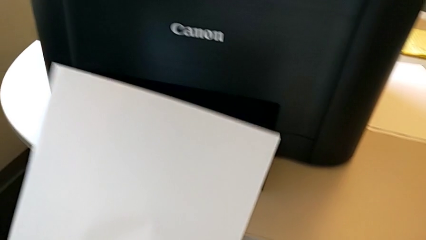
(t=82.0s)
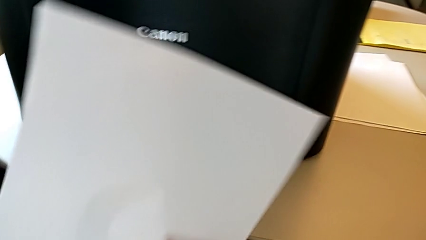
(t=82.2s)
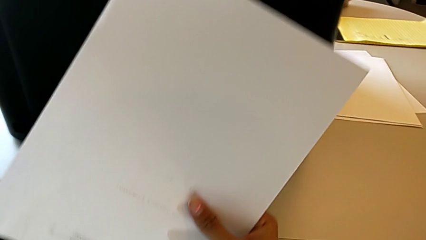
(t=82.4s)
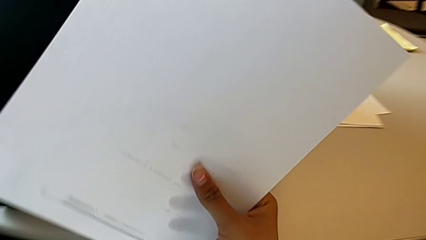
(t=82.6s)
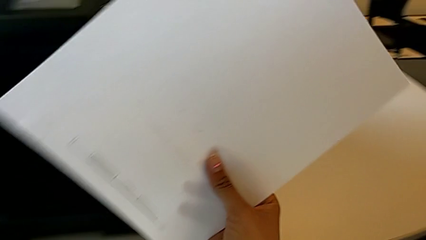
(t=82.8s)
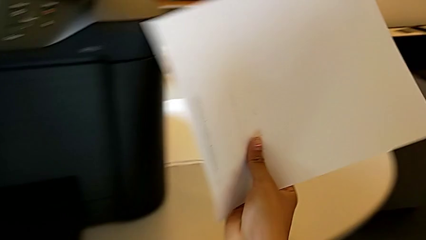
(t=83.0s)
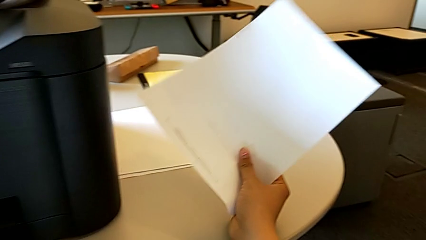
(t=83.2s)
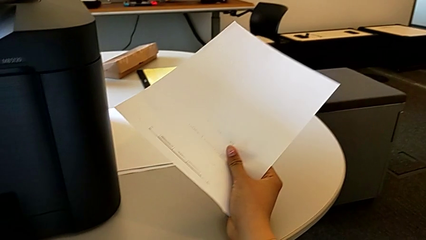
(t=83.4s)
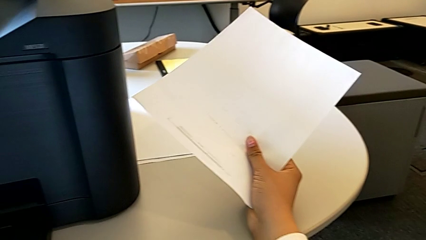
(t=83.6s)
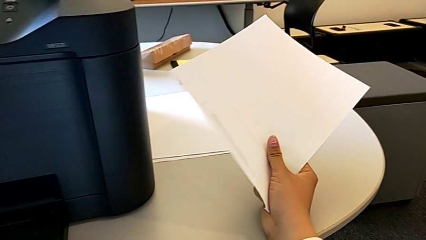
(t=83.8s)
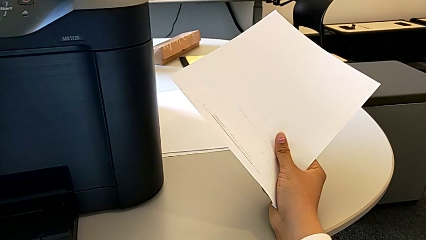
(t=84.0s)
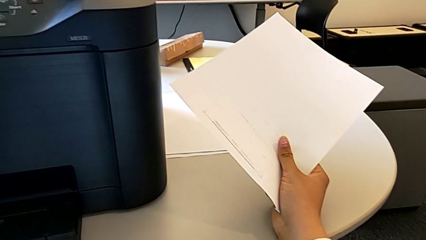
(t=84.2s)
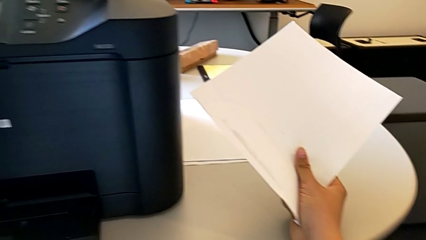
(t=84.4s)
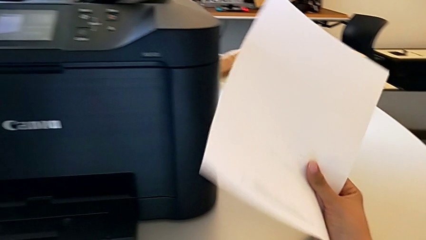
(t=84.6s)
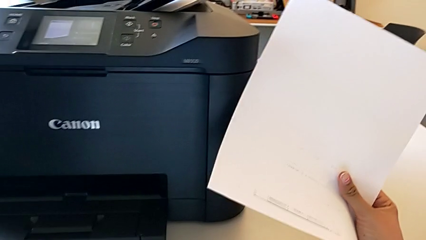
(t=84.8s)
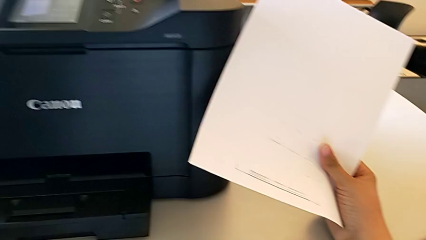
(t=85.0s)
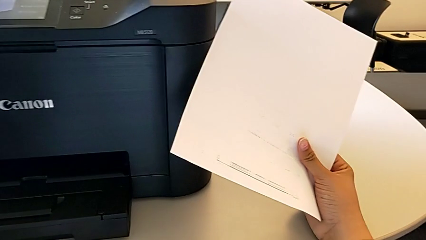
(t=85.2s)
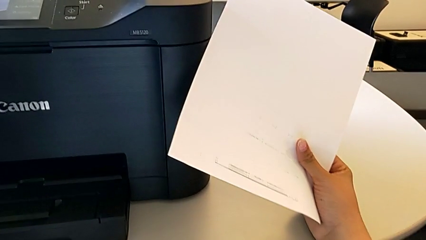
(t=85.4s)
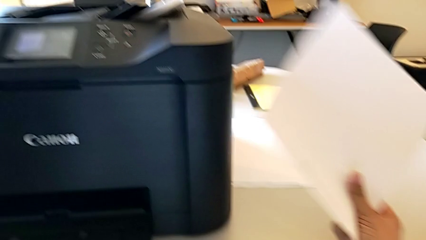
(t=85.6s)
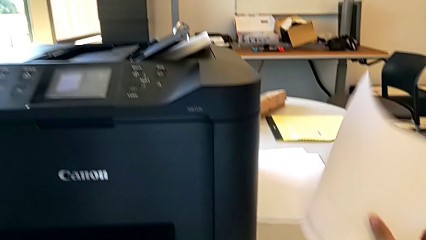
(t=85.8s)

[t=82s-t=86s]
The camera wearer is creating a black and white copy. They lift the paper stack and place it.

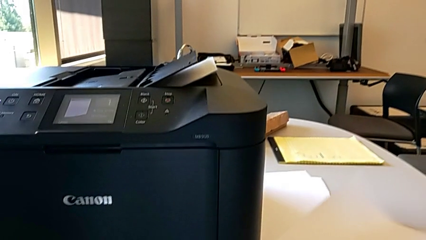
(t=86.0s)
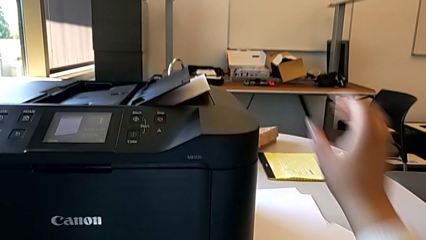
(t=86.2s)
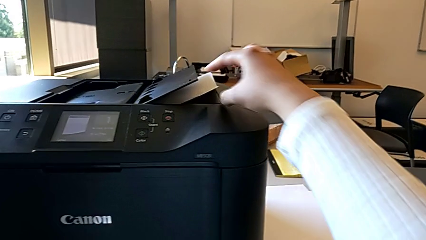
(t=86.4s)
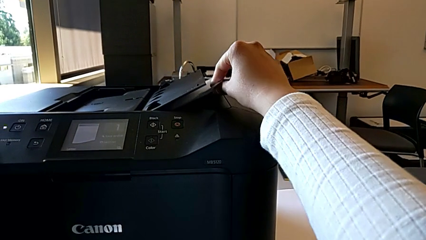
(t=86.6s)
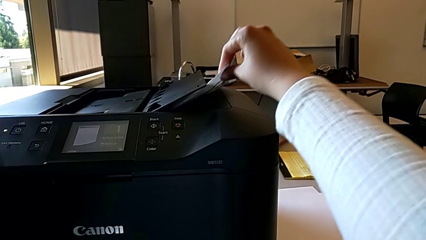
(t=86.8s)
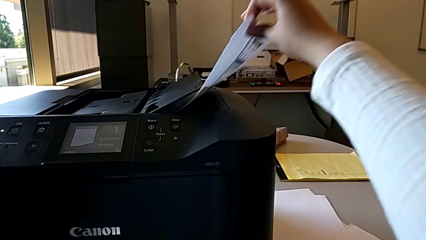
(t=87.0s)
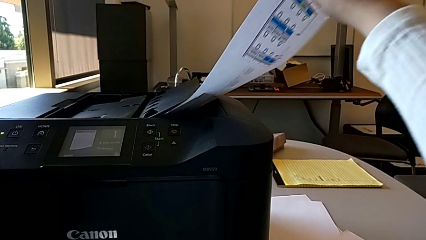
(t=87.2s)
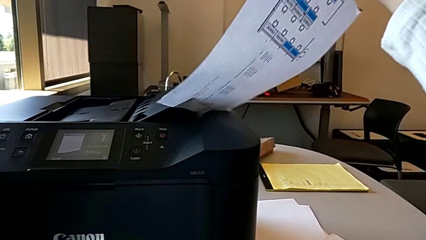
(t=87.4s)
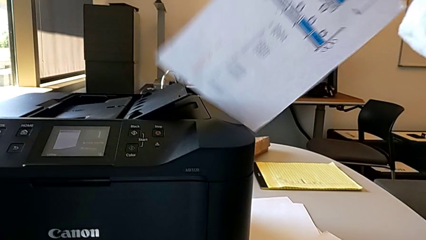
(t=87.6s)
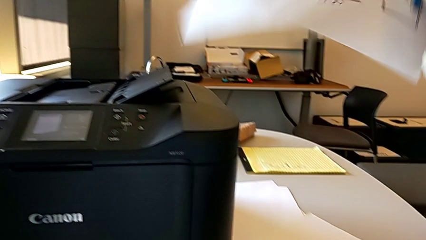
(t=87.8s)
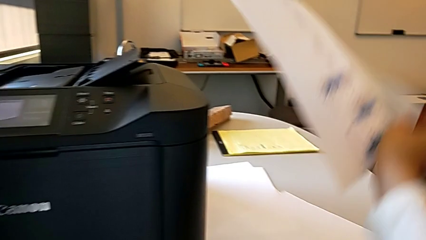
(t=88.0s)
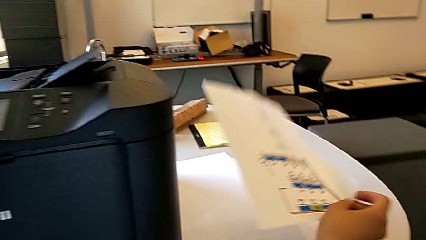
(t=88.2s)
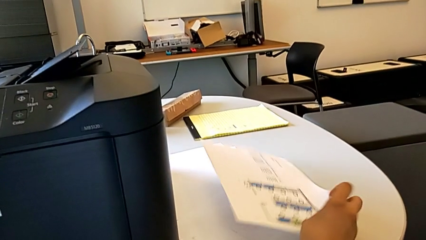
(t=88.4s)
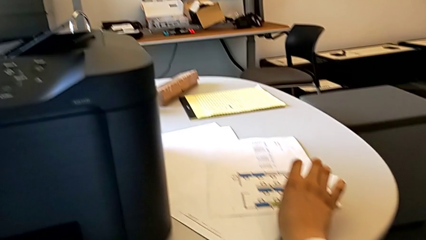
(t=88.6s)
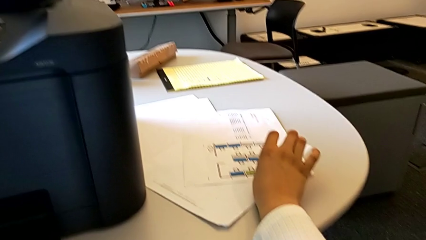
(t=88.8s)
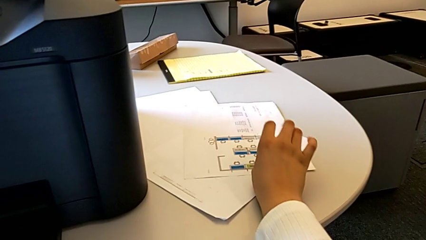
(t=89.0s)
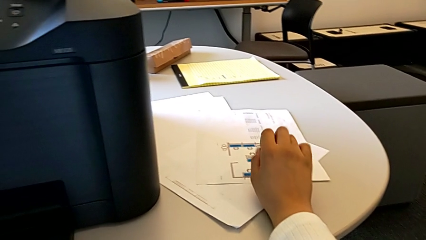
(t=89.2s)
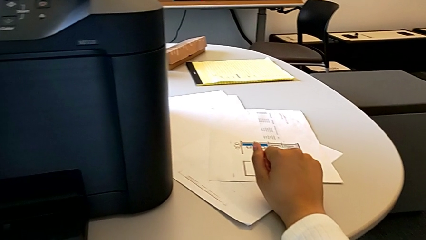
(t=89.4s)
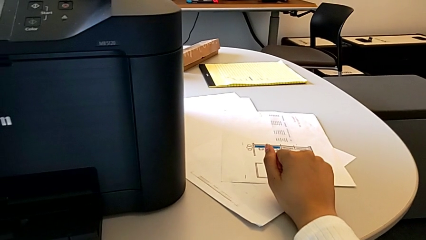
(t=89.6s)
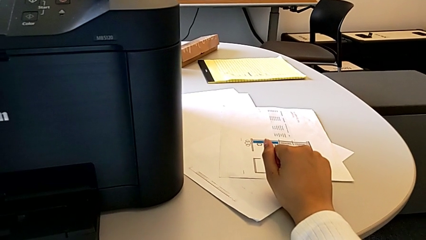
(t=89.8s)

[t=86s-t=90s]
The camera wearer places the test page on the table. They grab the paper stack and place it.

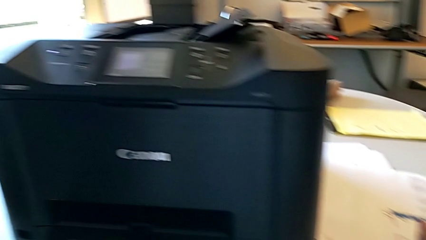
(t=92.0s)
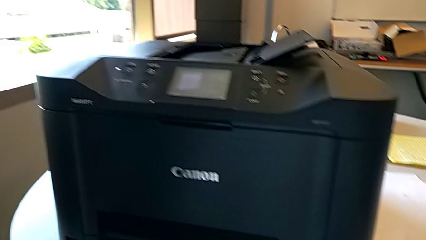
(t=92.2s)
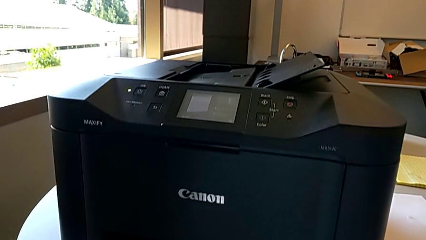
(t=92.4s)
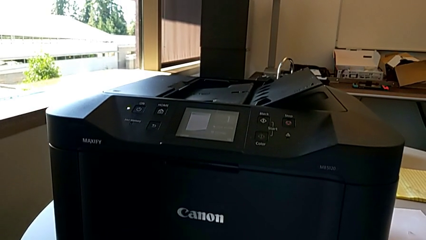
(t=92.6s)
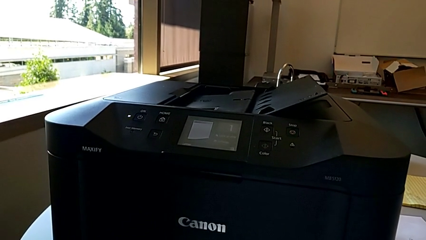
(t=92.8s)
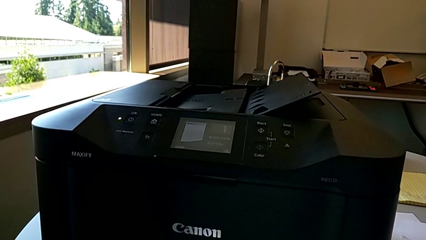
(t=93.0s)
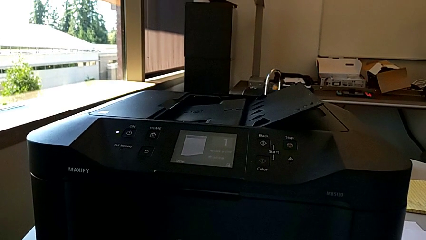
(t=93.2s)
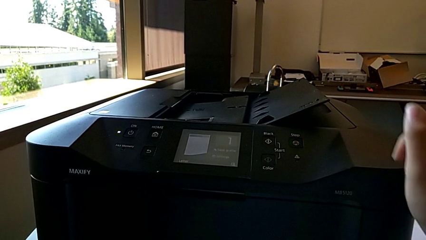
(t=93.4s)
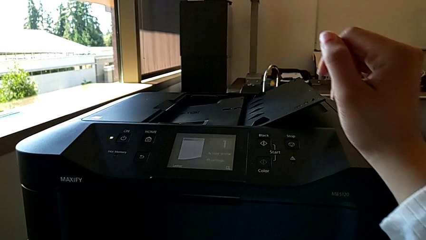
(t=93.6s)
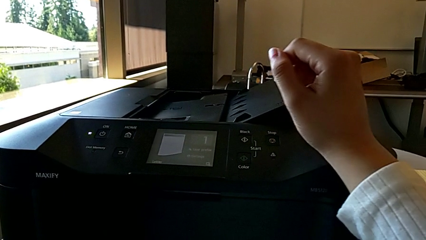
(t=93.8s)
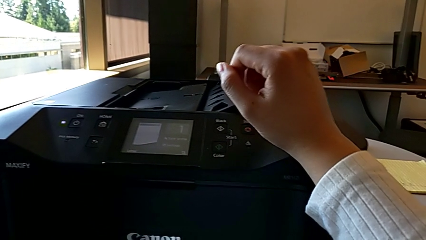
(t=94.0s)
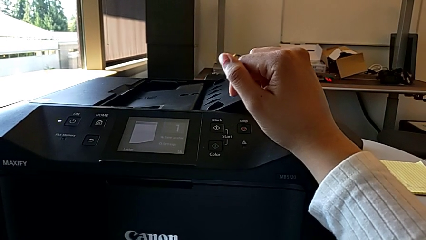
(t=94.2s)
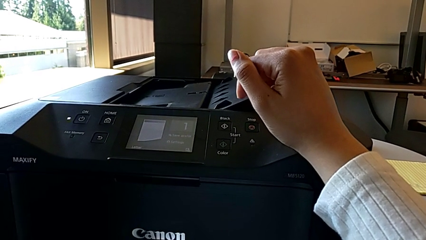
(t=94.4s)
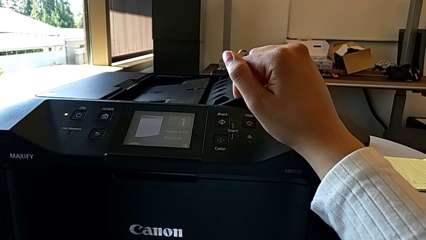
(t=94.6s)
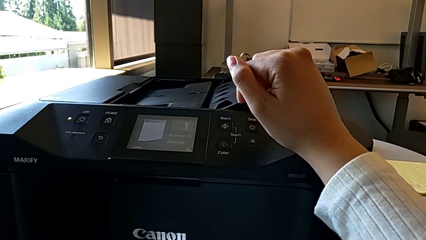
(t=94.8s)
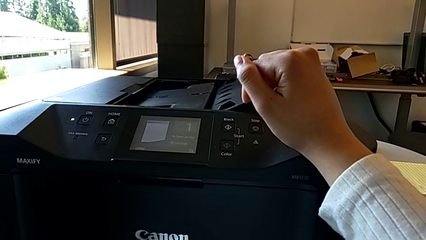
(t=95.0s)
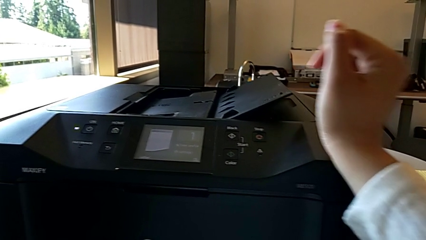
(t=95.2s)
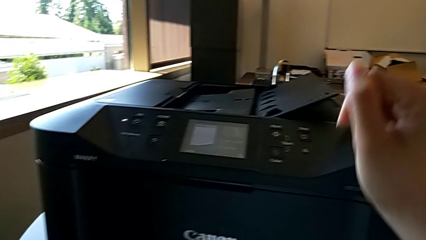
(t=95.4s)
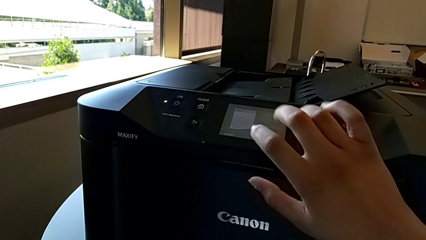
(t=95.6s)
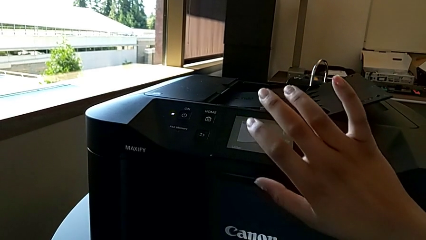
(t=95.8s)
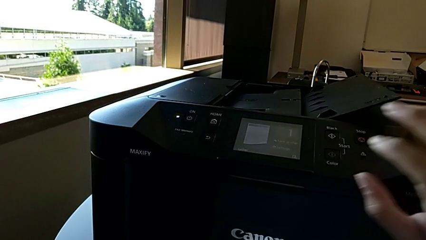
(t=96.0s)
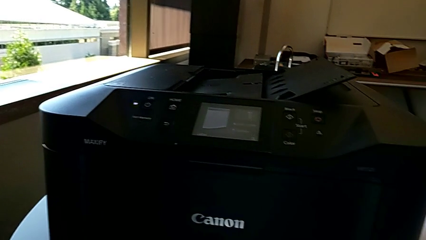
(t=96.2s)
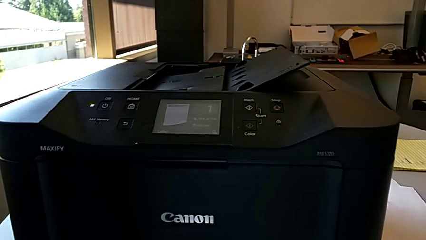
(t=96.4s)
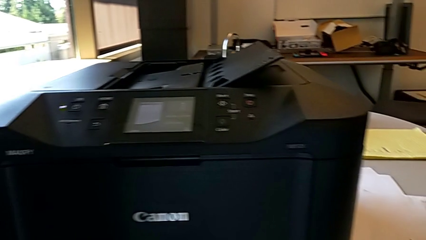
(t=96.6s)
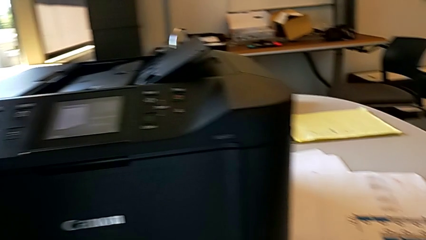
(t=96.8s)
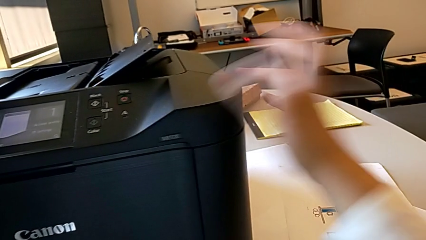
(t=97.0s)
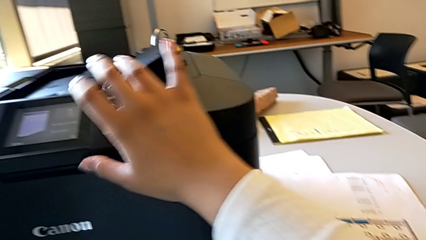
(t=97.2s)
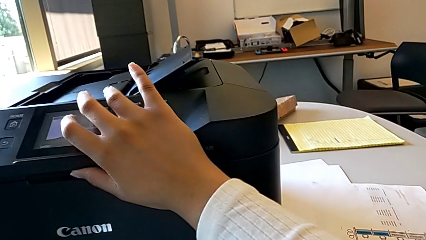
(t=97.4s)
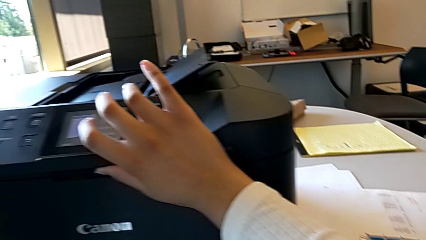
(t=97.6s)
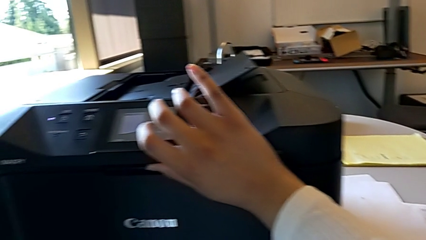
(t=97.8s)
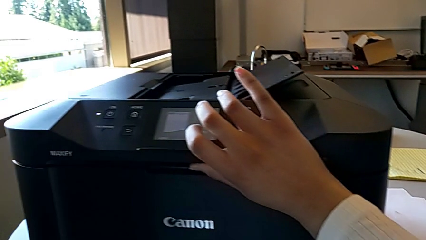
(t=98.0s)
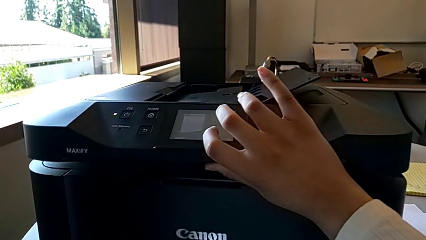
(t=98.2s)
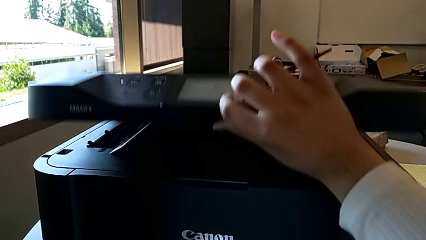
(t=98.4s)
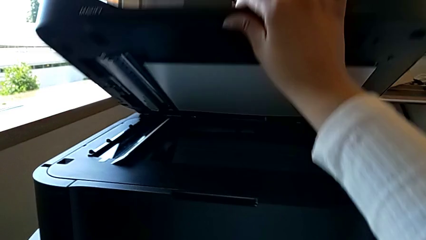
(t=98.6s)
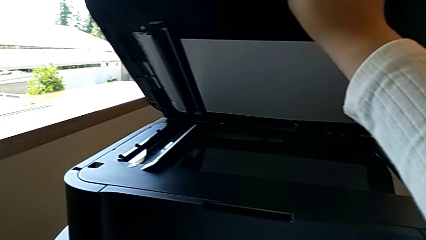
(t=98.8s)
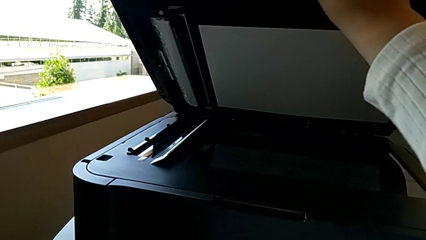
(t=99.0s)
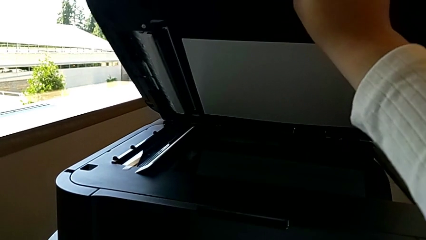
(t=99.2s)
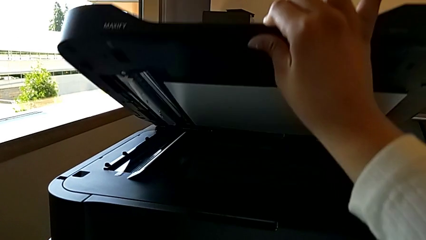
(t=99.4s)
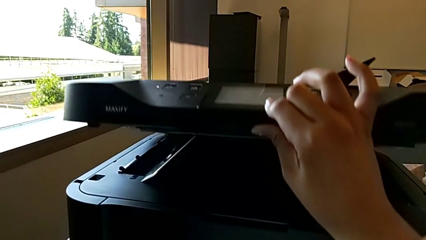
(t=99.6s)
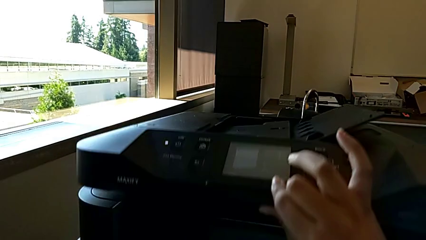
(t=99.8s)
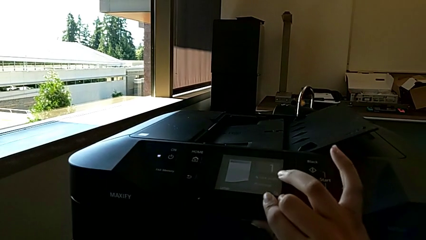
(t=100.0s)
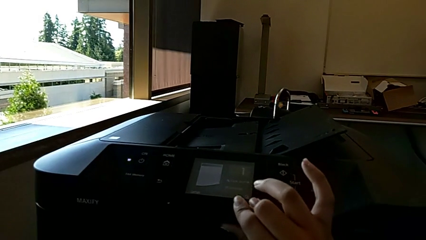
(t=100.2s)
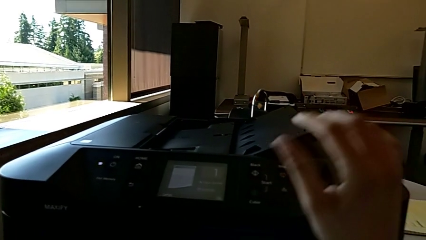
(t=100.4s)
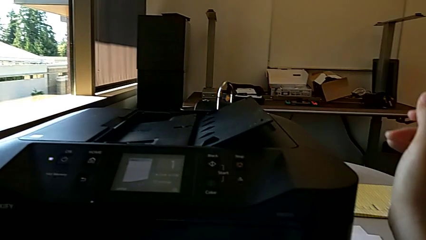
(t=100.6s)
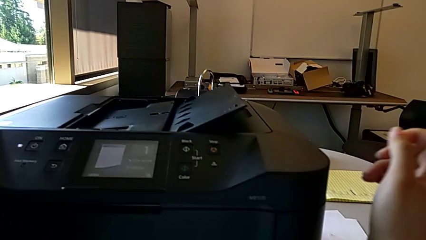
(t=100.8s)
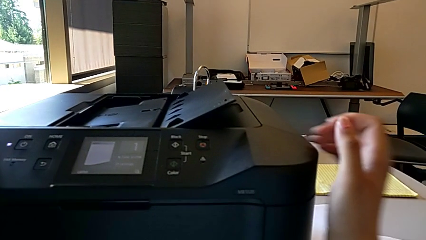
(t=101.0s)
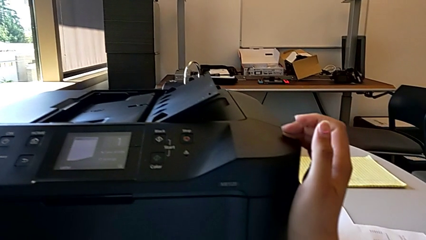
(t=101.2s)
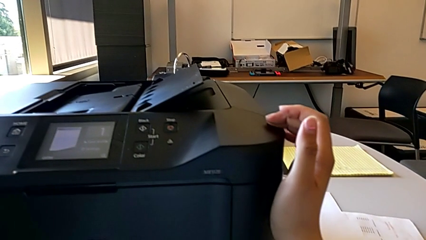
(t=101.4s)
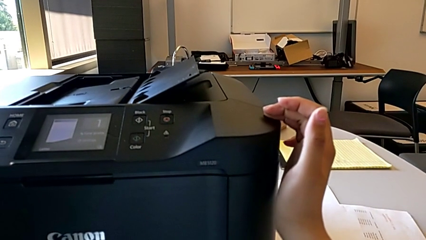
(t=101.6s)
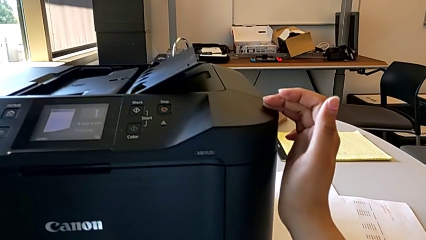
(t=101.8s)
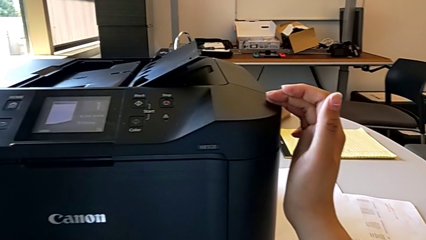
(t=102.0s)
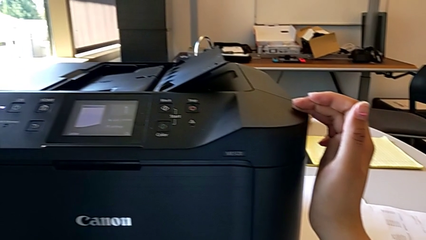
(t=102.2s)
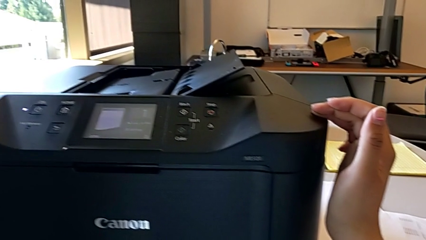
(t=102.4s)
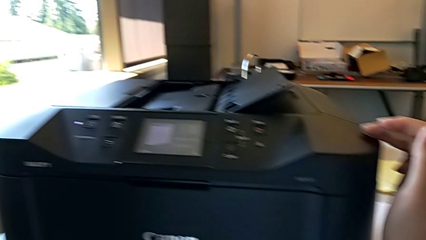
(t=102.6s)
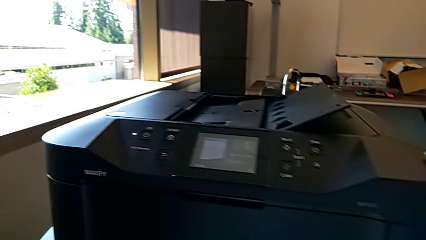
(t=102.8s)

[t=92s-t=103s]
The camera wearer is attempting to exchange ink cartridges. They touch the printer, wrongly open the copy gate twice, close it and hold the printer.
